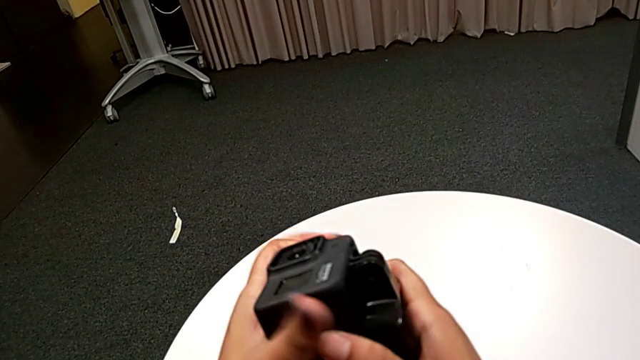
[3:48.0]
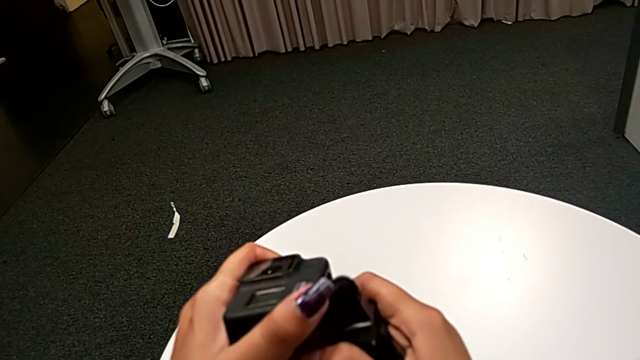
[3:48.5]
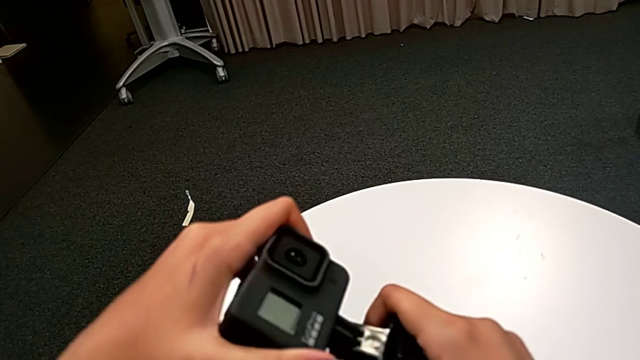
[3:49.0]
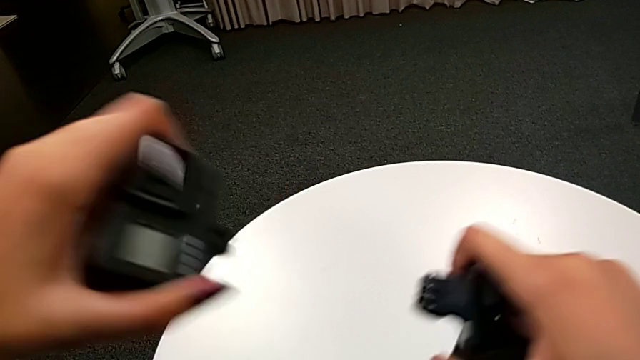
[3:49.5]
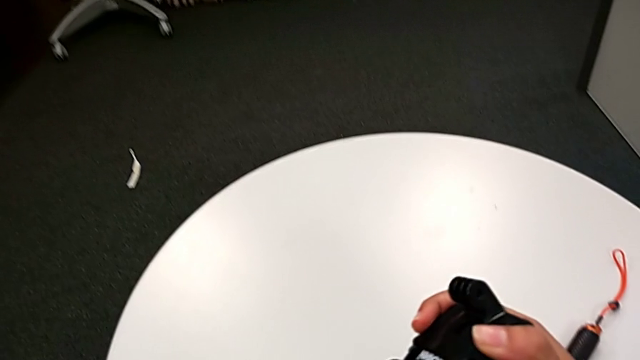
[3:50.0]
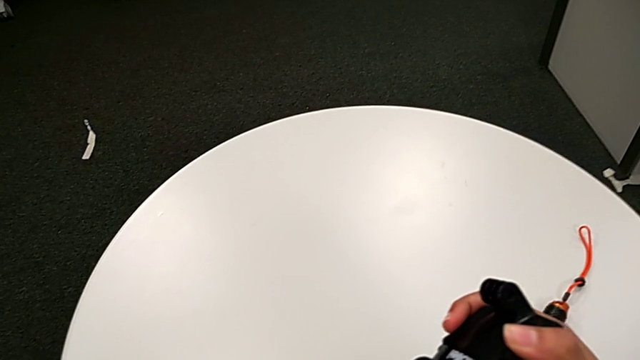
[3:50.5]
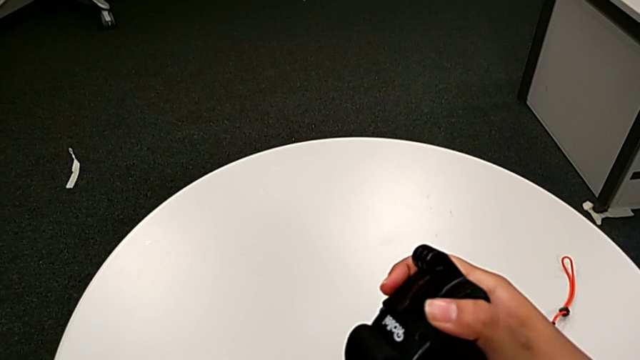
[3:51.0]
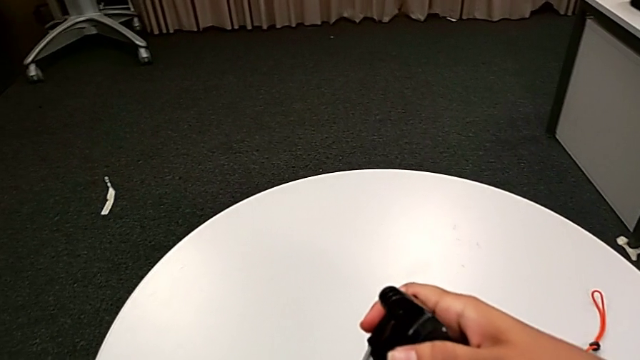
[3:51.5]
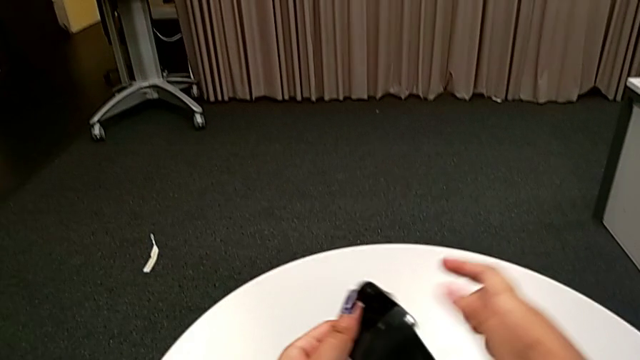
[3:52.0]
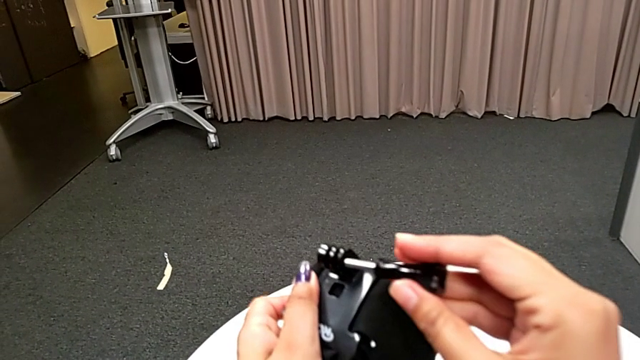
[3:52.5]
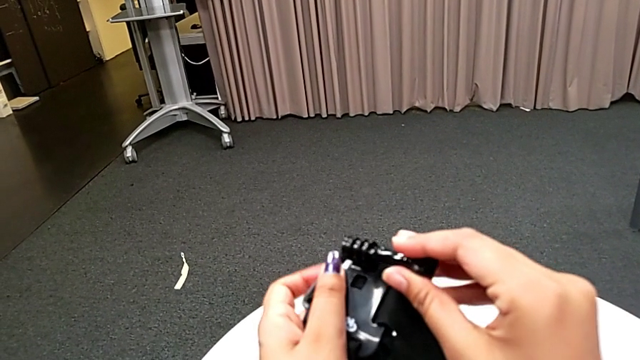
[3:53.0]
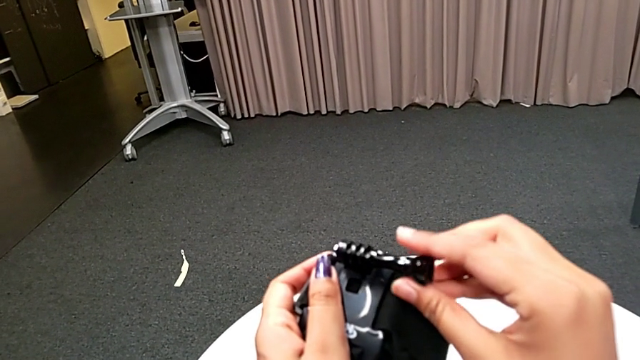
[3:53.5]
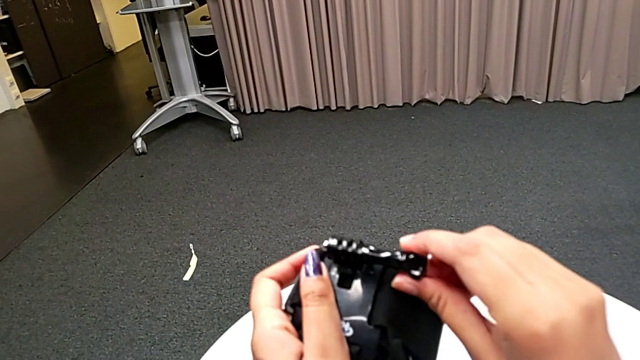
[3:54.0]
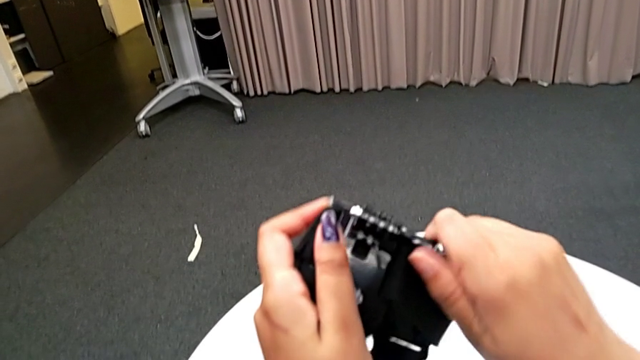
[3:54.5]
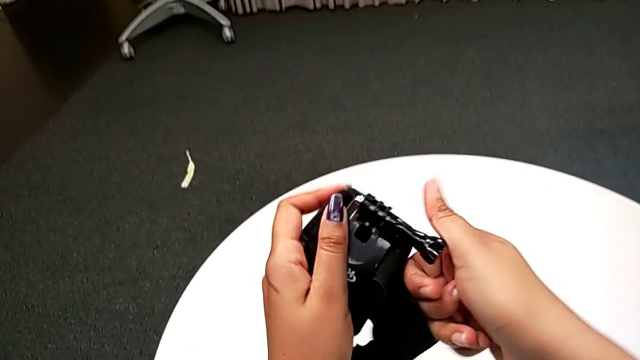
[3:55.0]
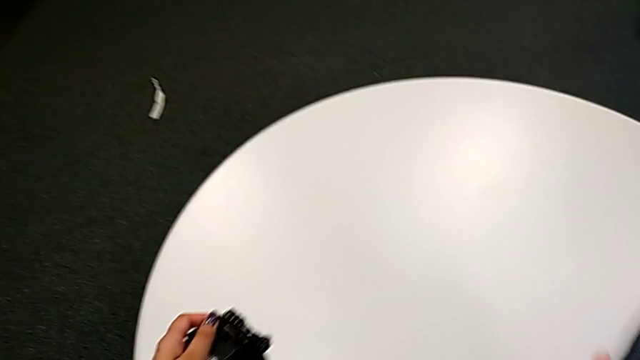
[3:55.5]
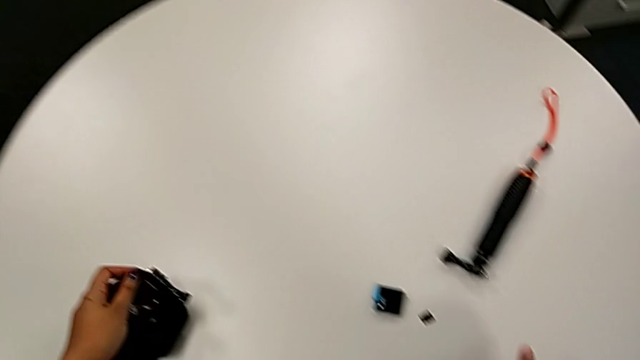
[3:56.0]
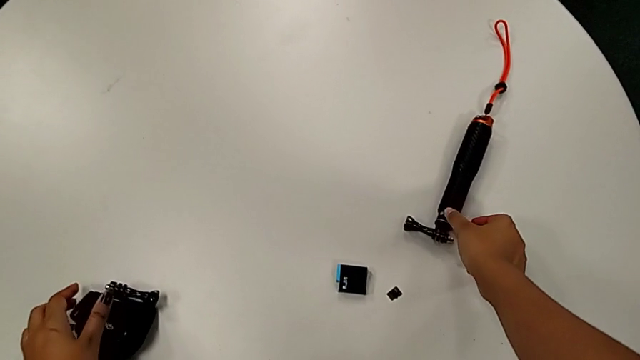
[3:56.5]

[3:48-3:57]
The camera wearer is attaching the handheld to the GoPro. They withdraw the strap and insert the screw.

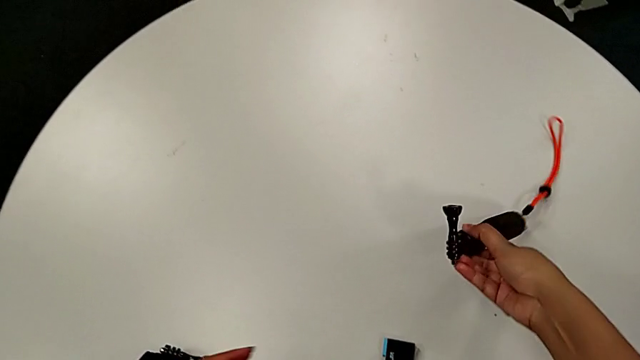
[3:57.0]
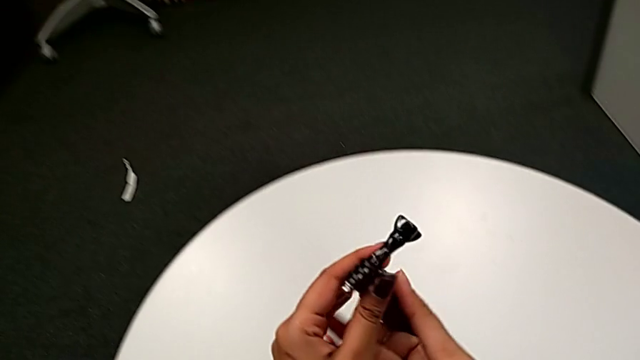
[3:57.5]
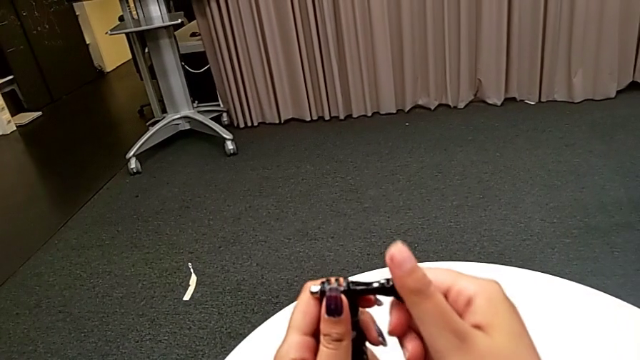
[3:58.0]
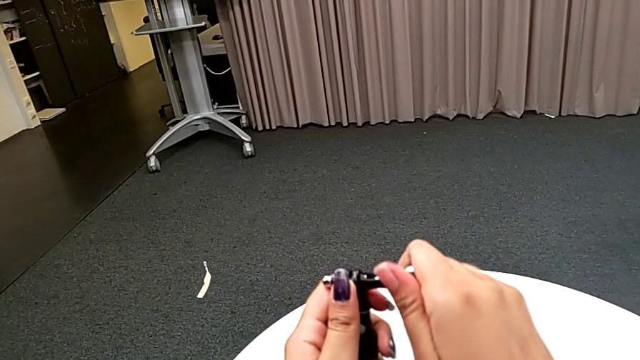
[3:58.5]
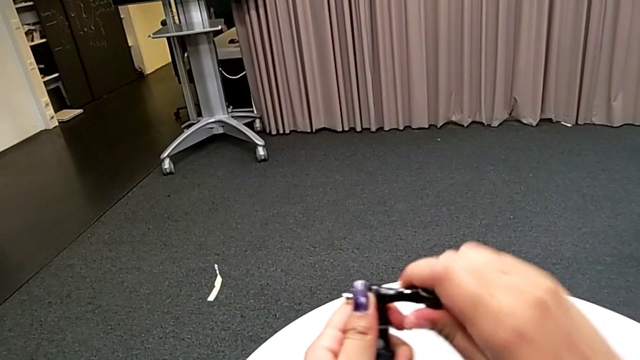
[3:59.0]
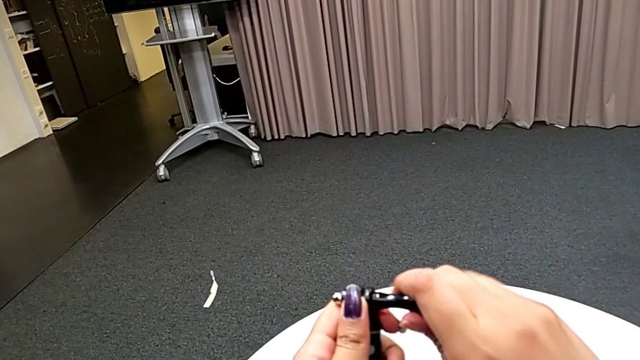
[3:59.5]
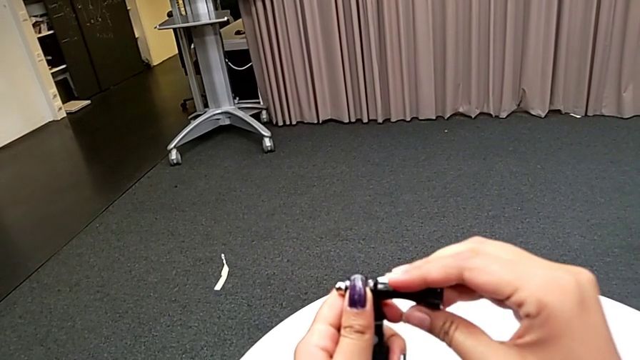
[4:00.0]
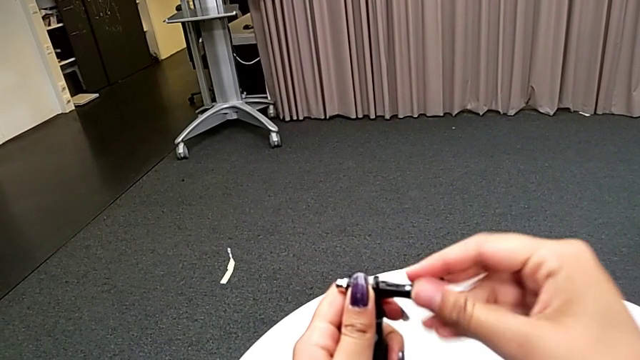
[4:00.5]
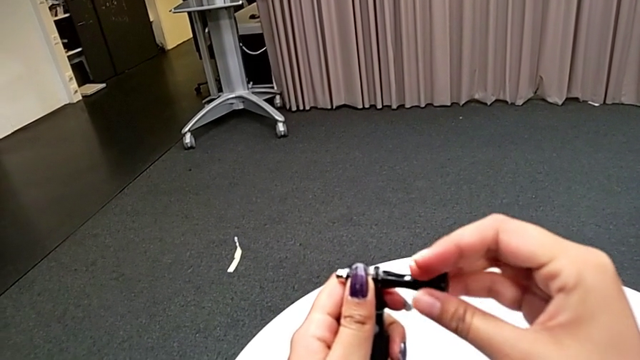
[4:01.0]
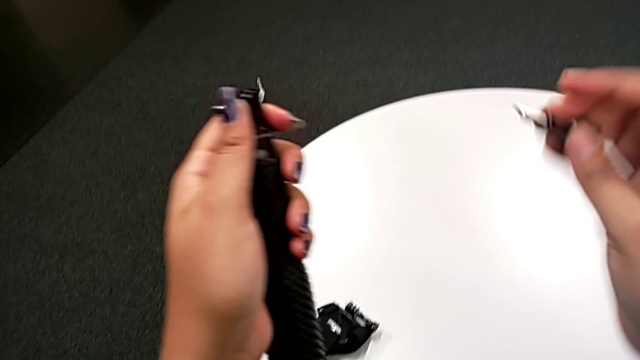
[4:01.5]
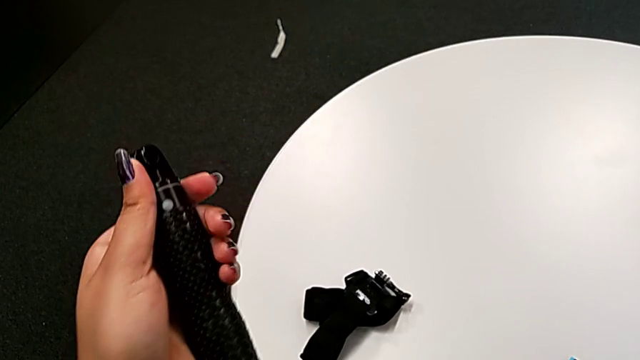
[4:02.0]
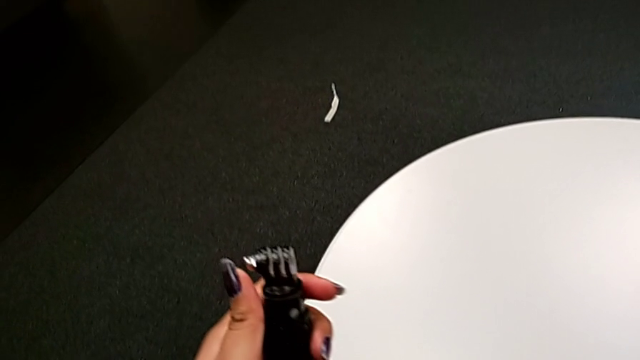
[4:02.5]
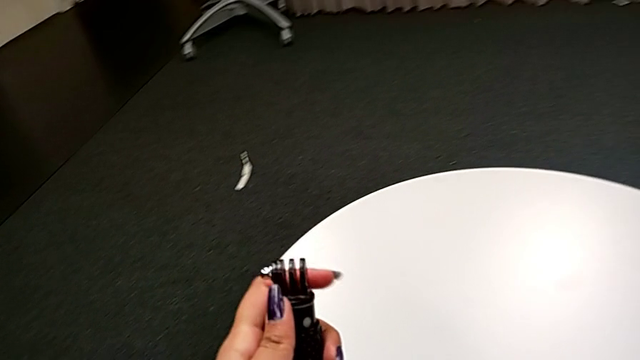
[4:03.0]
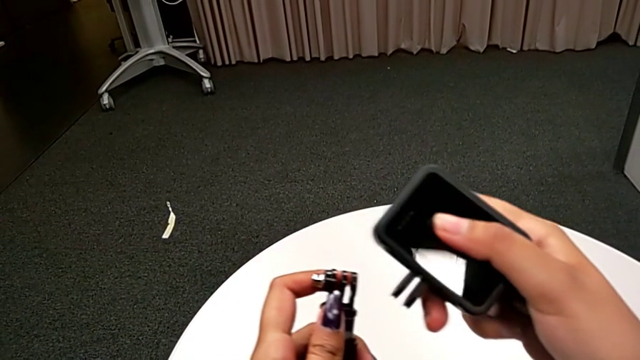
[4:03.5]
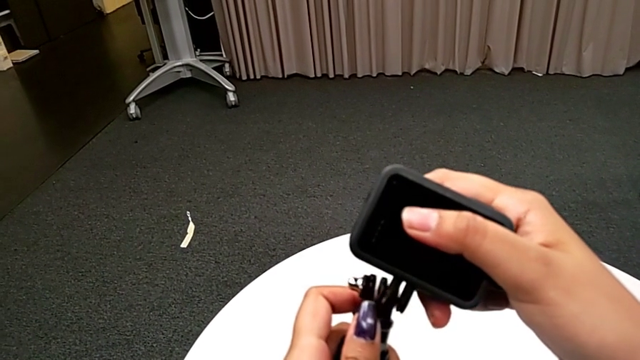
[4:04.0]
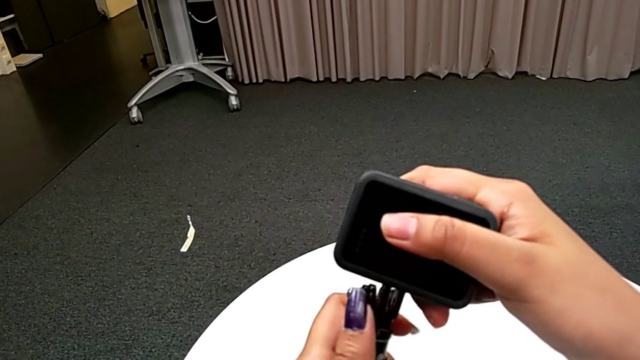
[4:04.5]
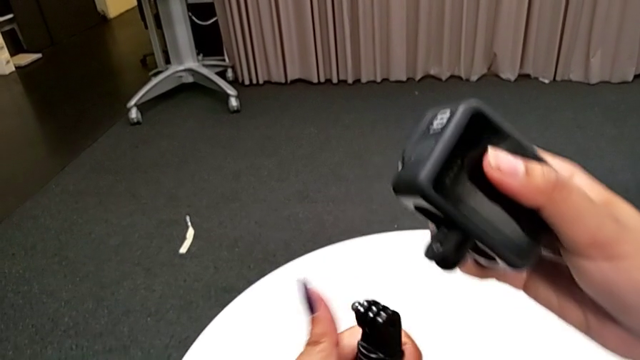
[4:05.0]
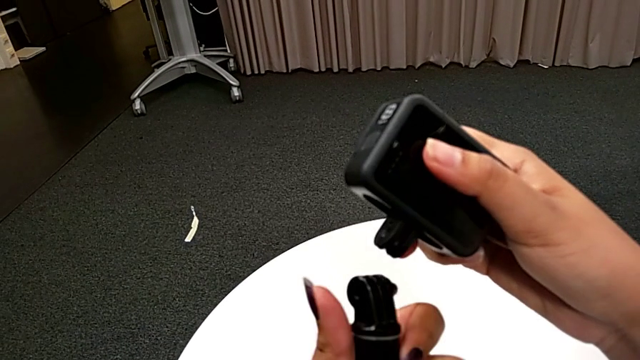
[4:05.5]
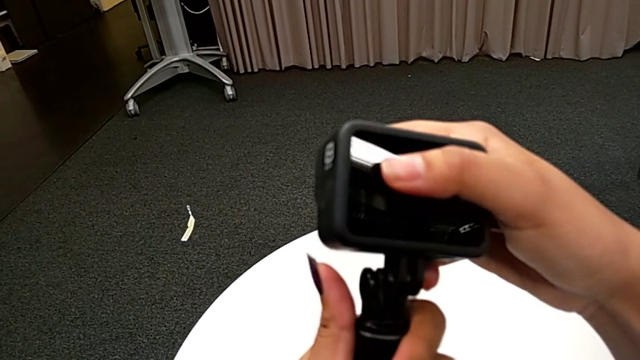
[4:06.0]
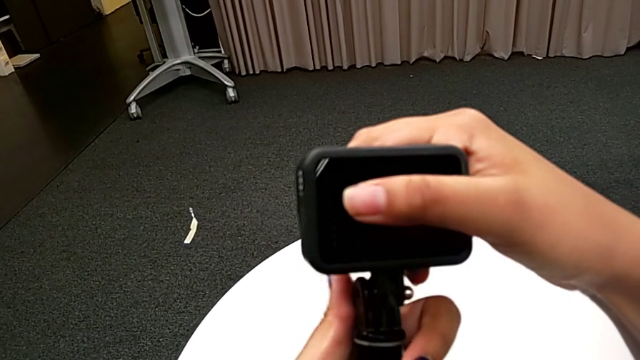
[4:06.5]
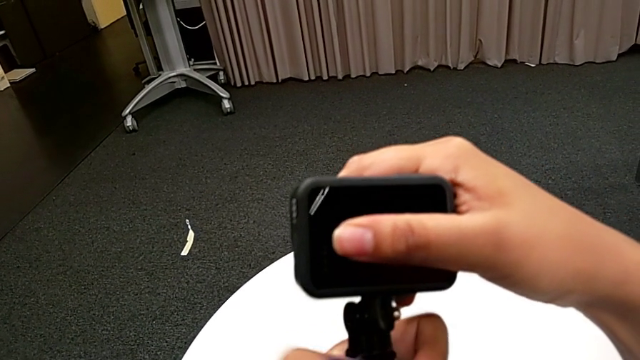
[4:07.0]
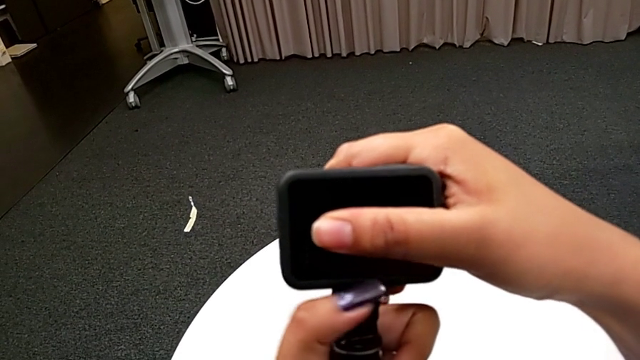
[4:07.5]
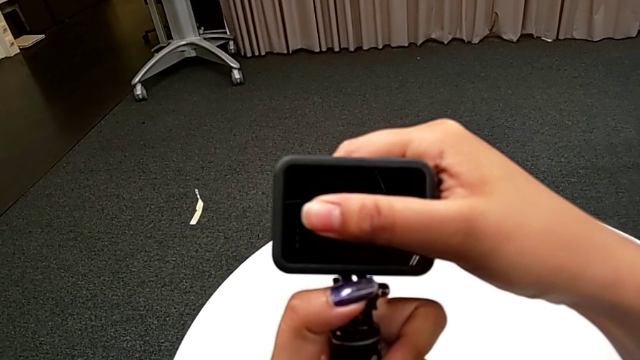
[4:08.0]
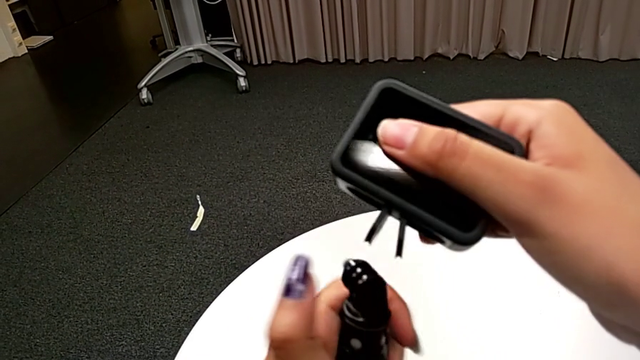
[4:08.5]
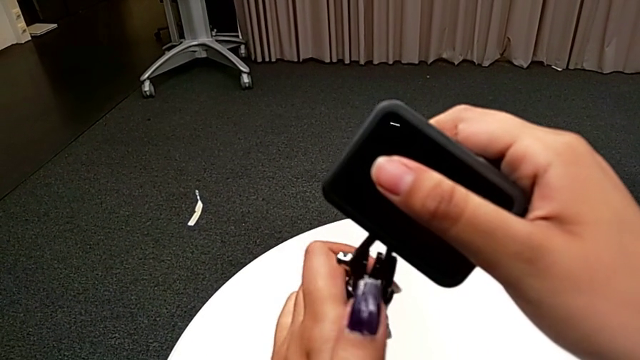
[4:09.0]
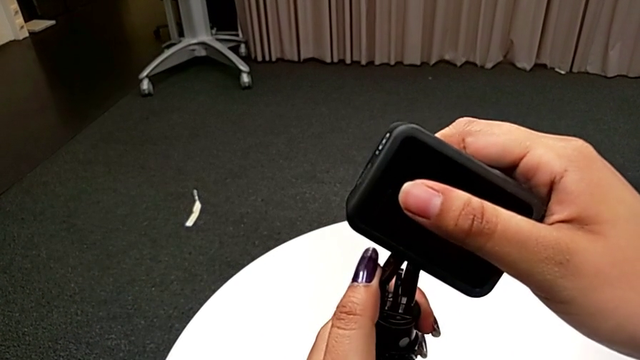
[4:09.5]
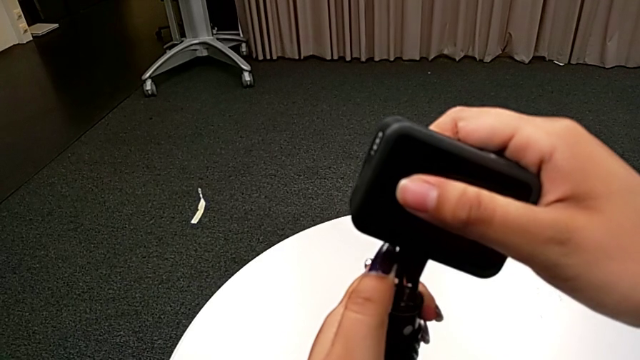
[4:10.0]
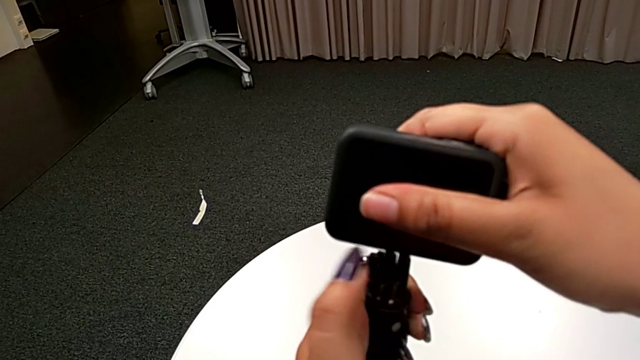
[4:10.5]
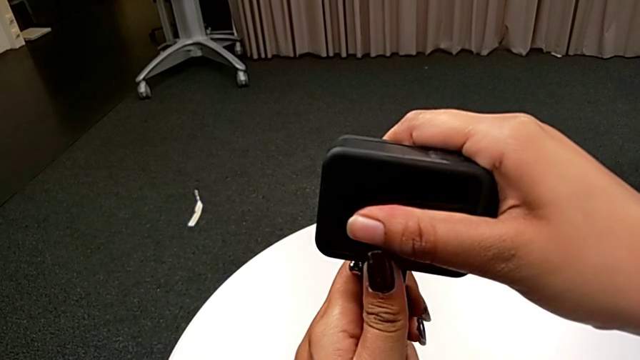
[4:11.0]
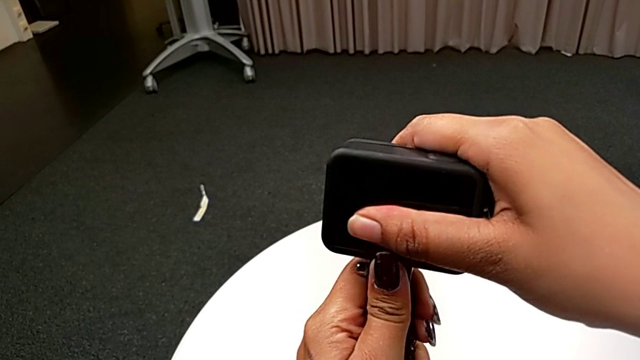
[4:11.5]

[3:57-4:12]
The camera wearer is attaching the handheld to the GoPro. They lift the handheld grip, withdraw the screw and begin to screw the handheld grip.
